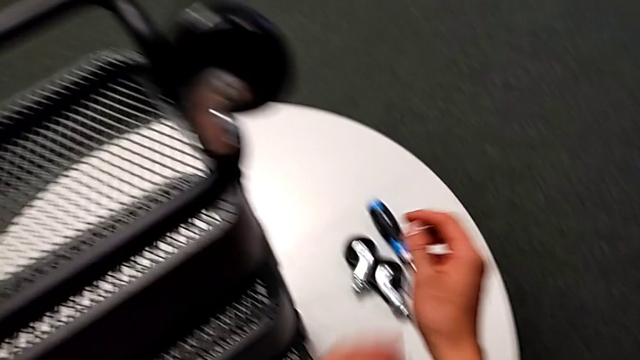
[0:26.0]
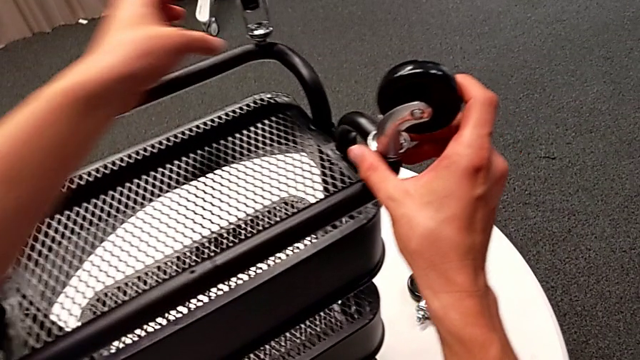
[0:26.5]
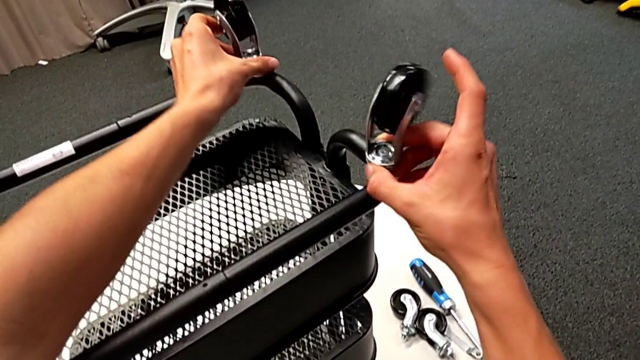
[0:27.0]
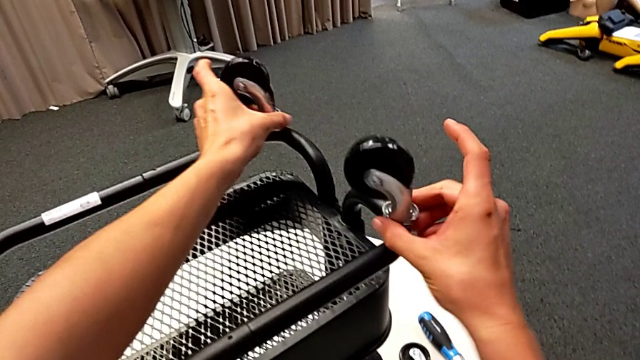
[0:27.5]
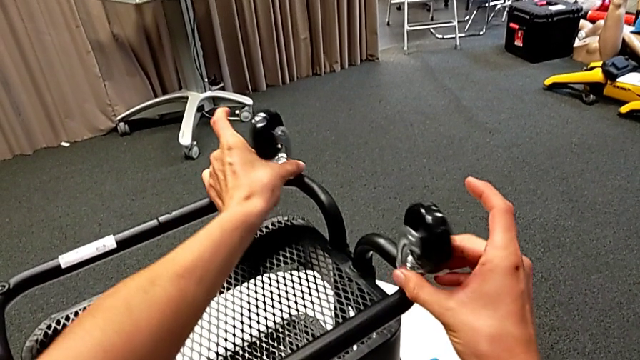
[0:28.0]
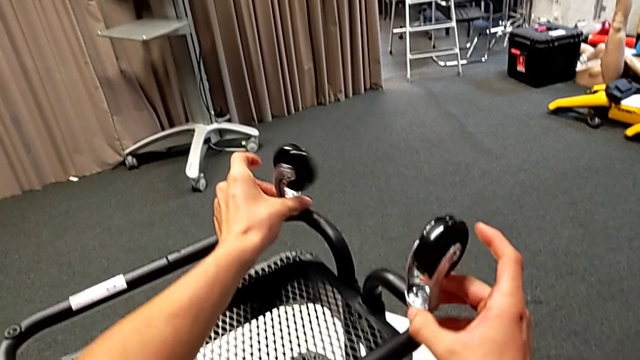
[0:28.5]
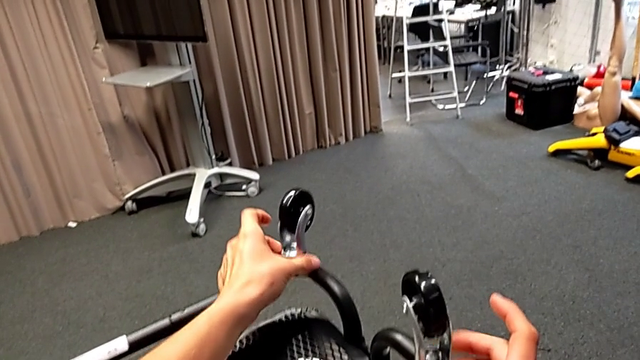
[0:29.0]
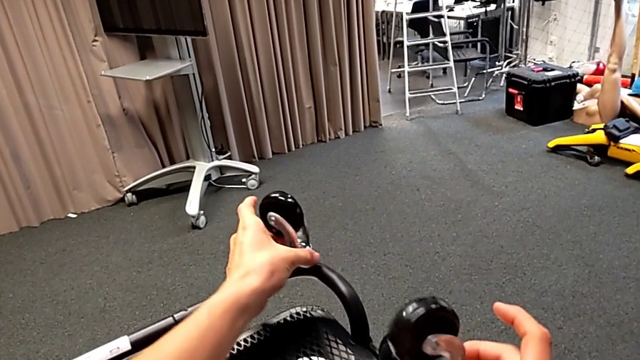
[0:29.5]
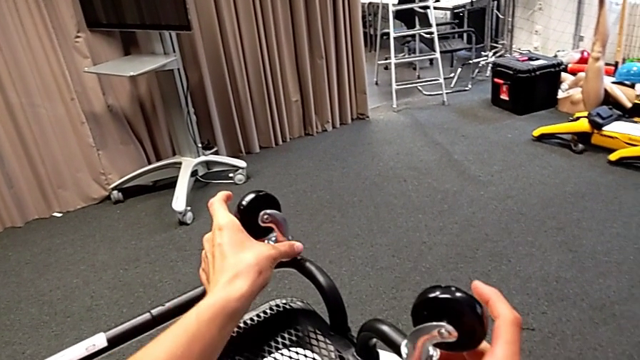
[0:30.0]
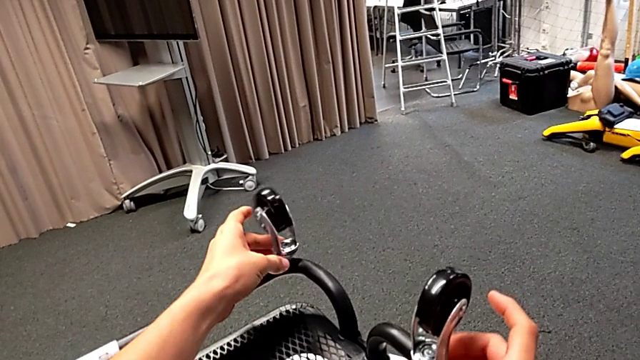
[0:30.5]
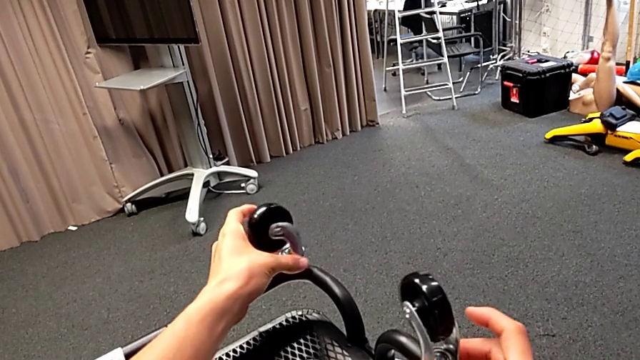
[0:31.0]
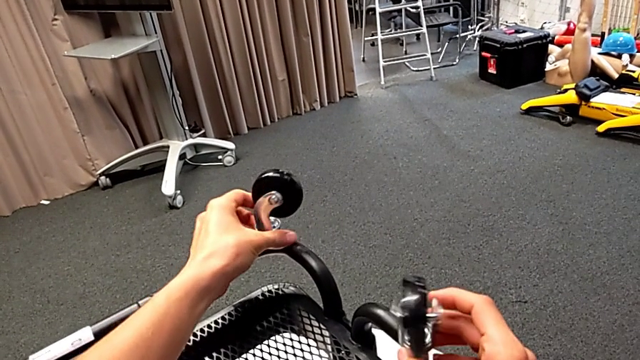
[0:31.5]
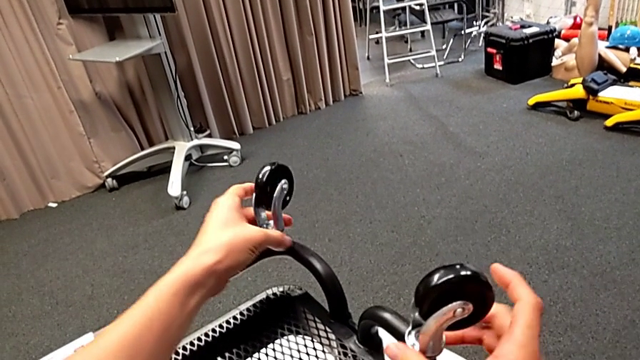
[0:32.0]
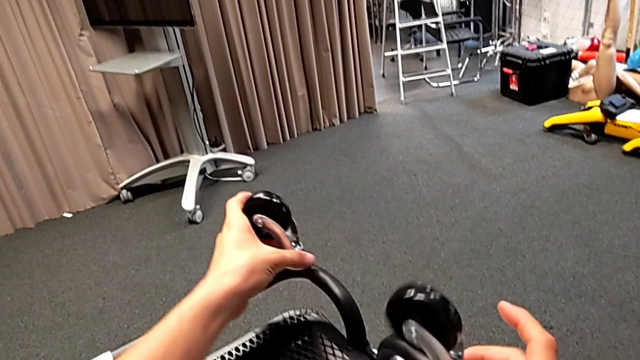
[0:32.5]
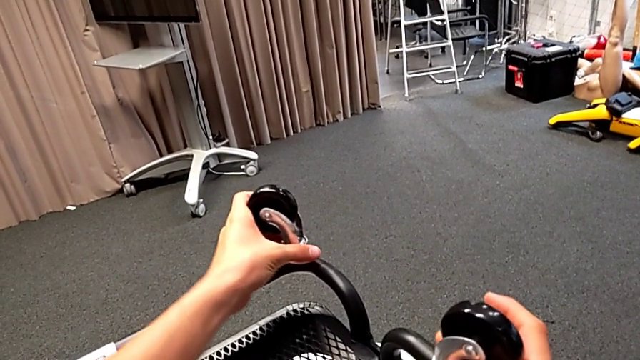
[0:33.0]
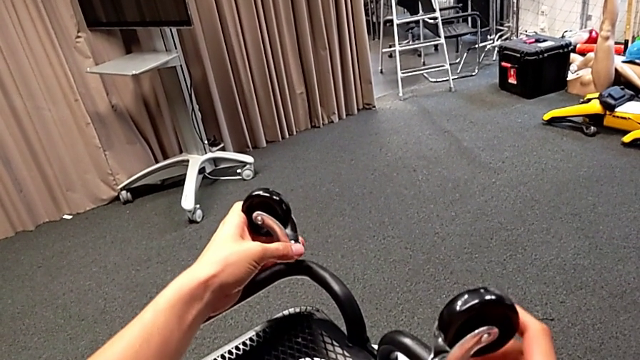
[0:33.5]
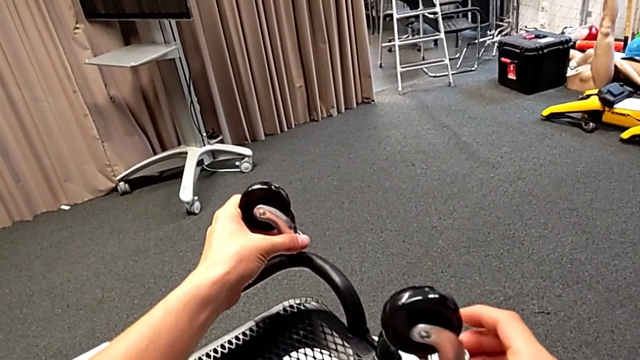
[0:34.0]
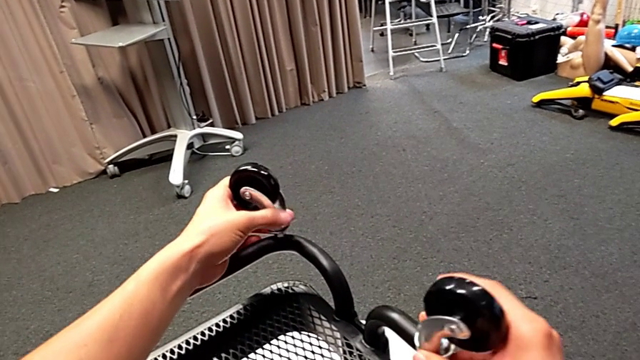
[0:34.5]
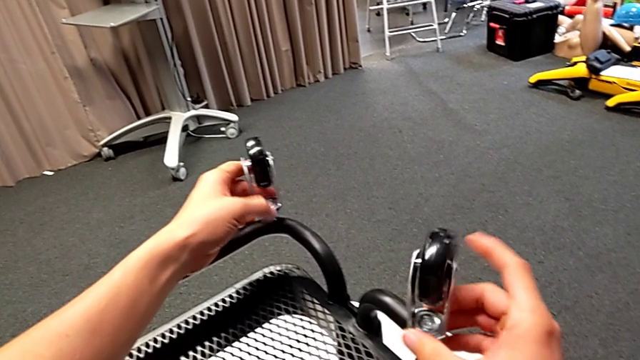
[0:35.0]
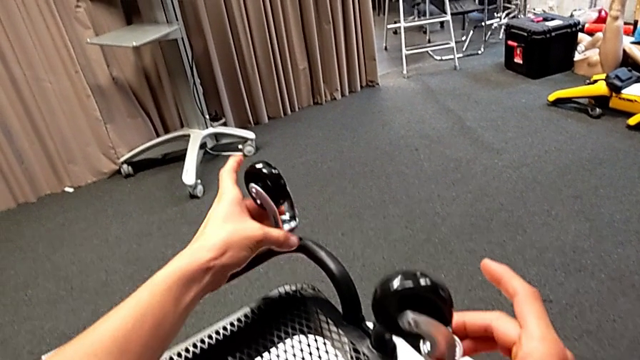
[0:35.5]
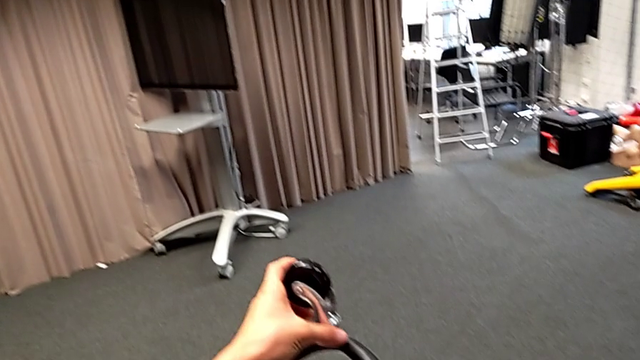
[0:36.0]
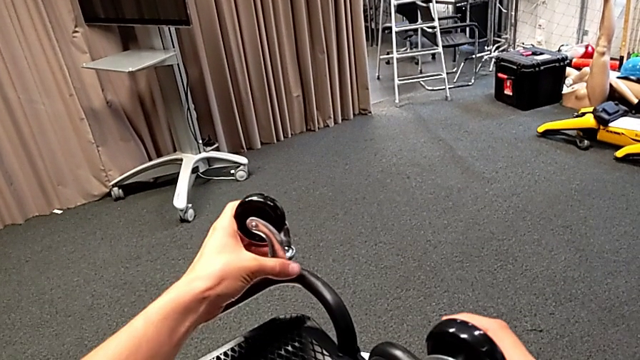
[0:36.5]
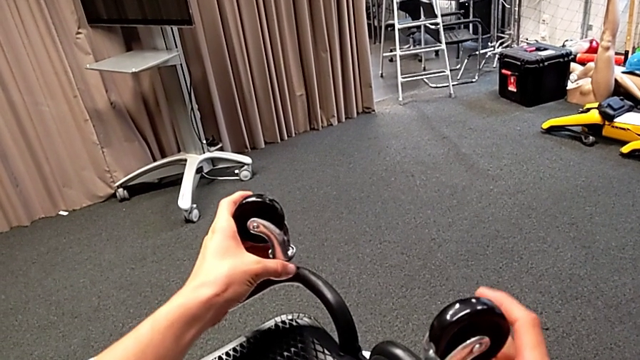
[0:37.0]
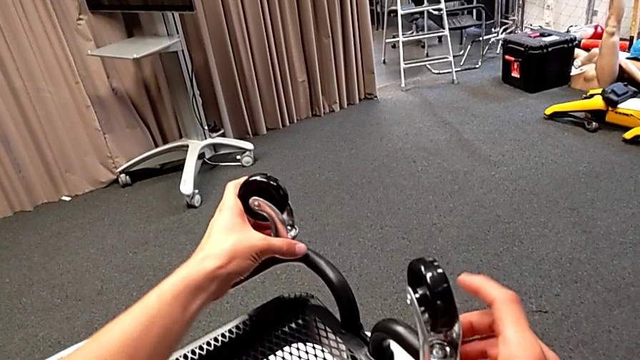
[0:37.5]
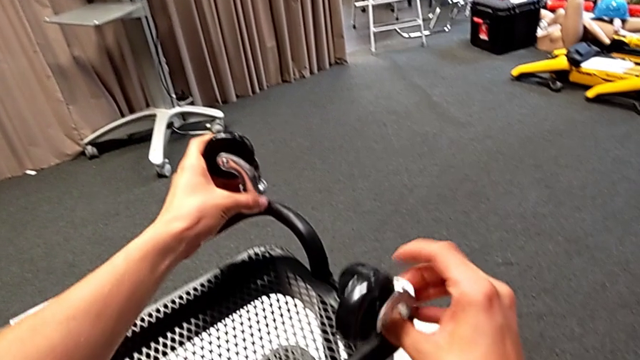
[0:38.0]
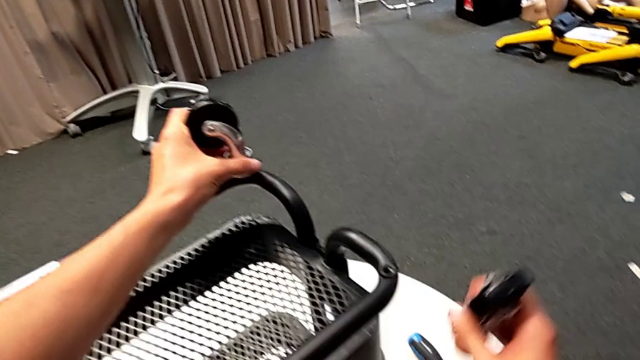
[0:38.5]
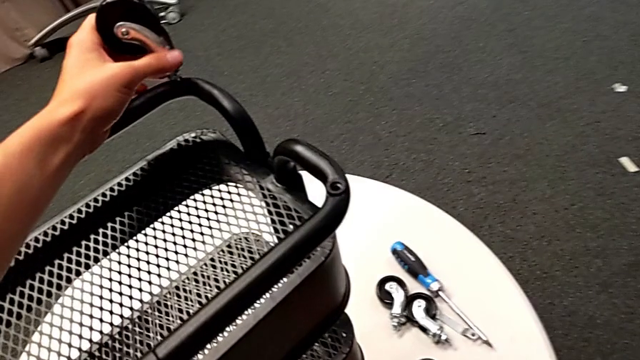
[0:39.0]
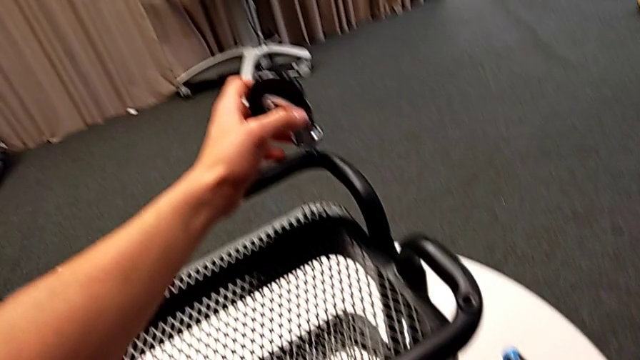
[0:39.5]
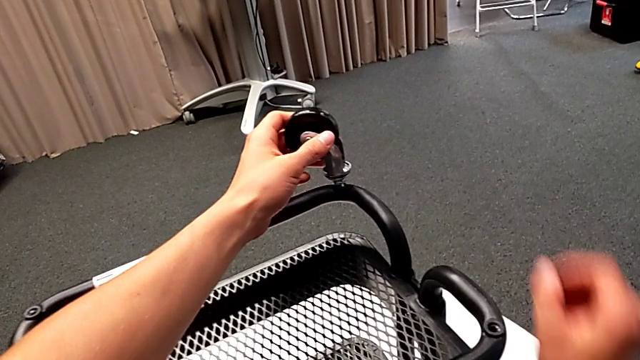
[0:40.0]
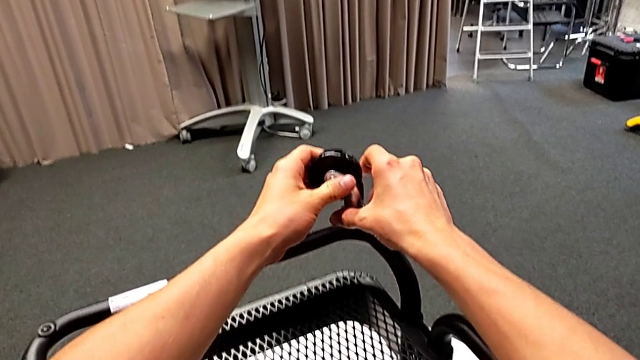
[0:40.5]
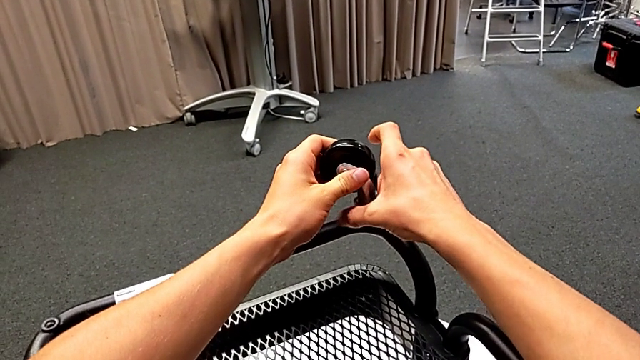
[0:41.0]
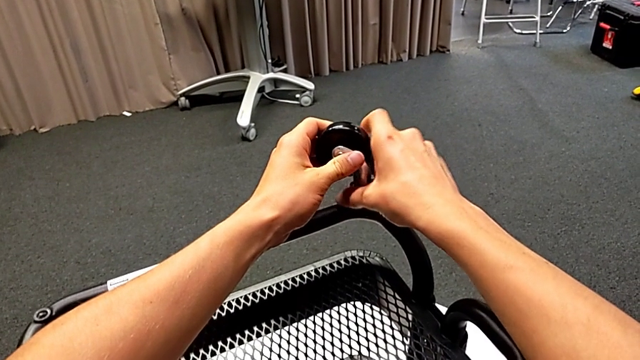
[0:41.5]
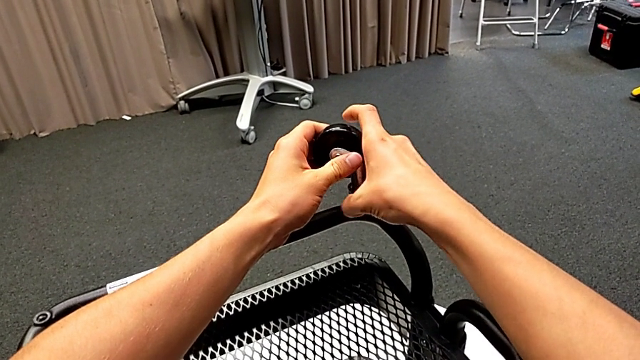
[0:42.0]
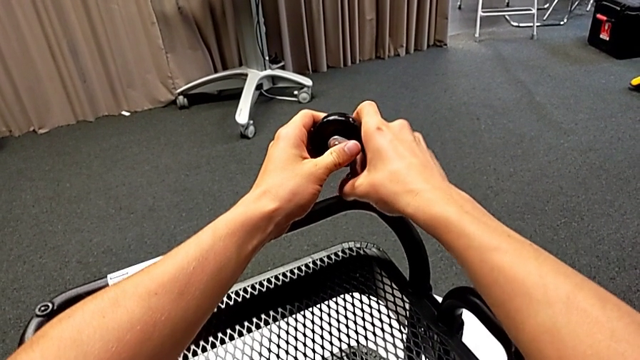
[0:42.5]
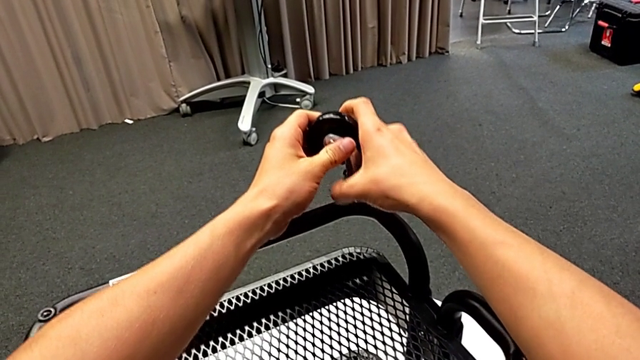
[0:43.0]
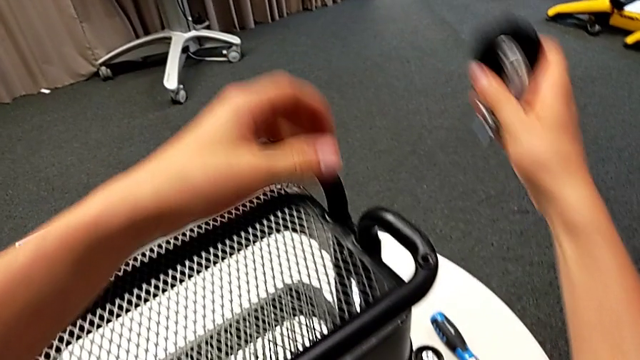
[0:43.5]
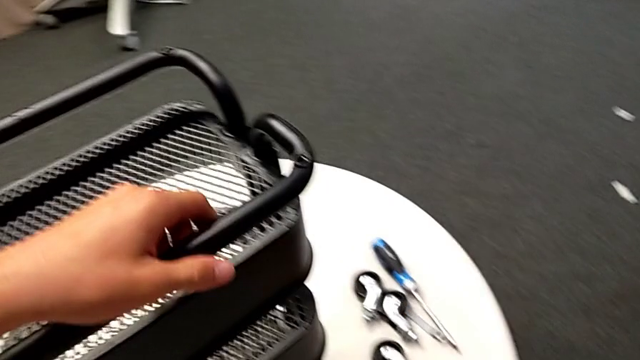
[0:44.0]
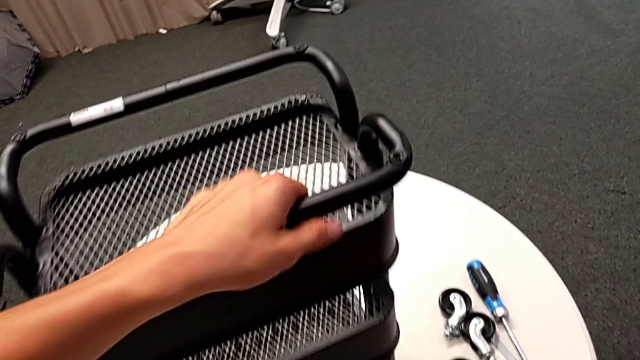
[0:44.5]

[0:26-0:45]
The camera wearer is disassembling the wheels. They unscrew the wheel with the left hand, unscrew the fourth wheel, disassemble the wheel with the right hand, place it, unscrew the wheel, disassemble it and place it.

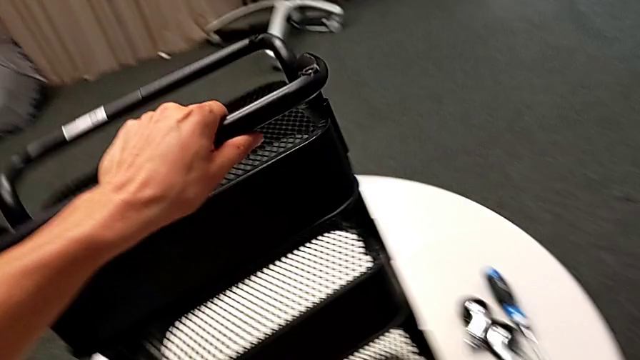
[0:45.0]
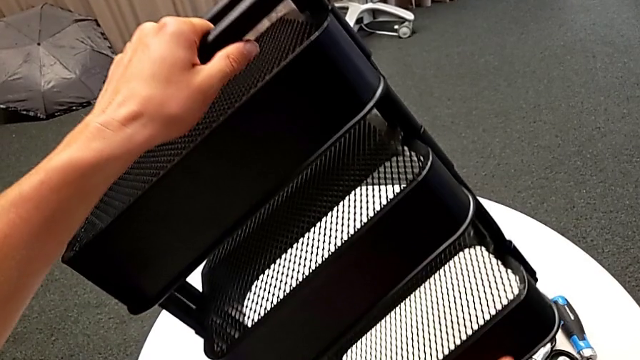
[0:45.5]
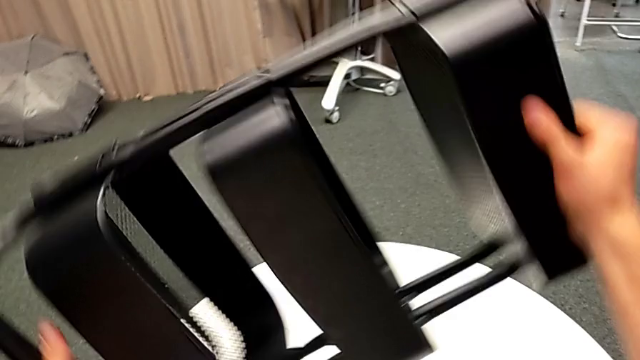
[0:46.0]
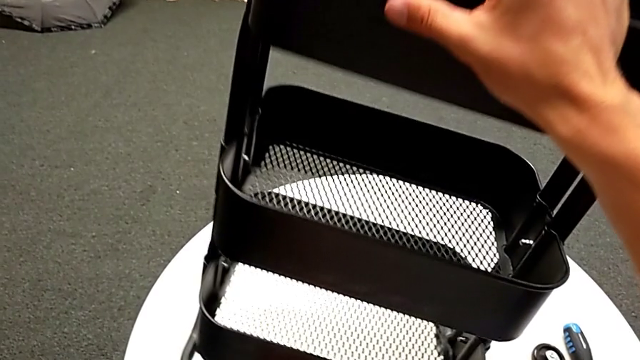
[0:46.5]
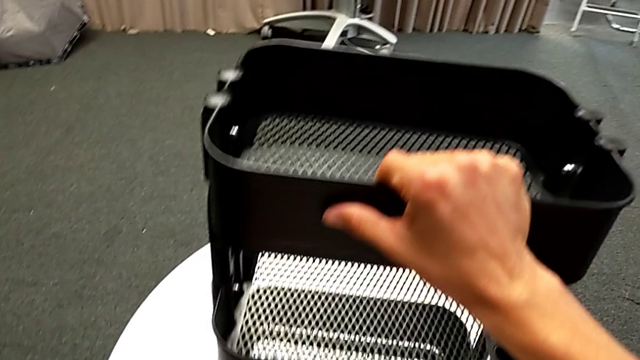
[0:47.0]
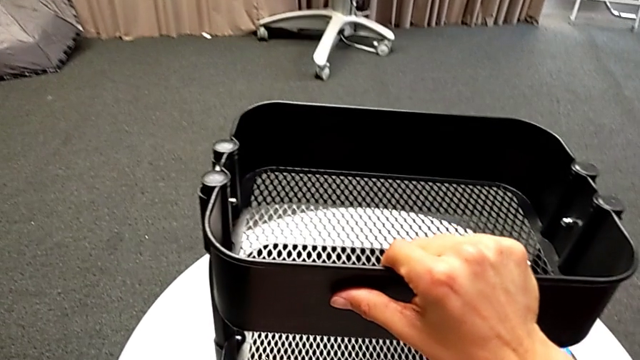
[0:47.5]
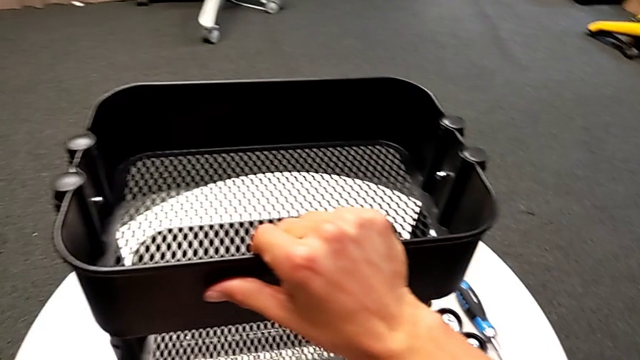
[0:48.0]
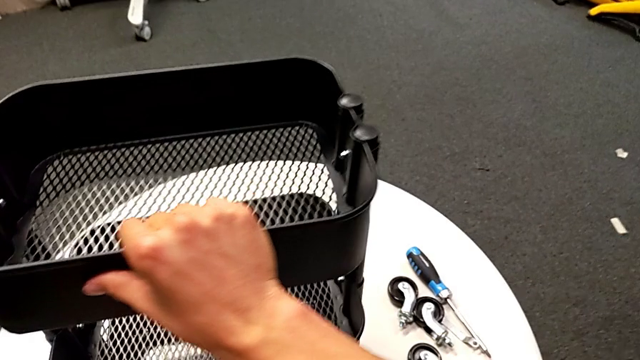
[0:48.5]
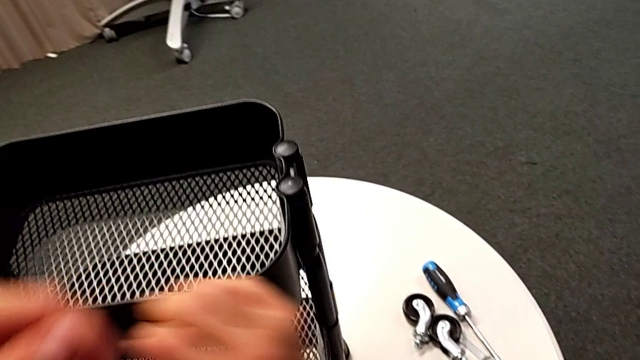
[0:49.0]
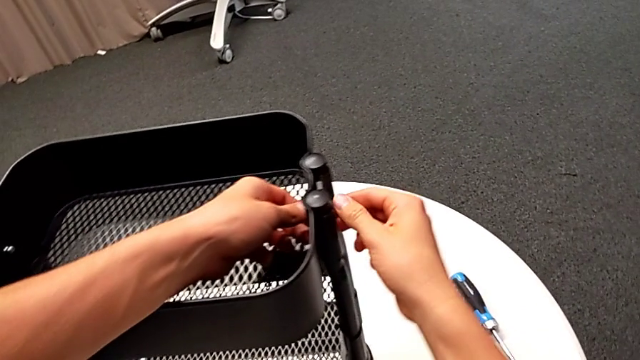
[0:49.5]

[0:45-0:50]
The camera wearer is disassembling the top tray. They rotate the black utility cart.
